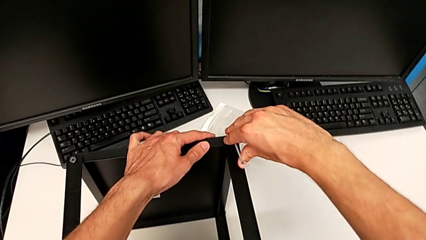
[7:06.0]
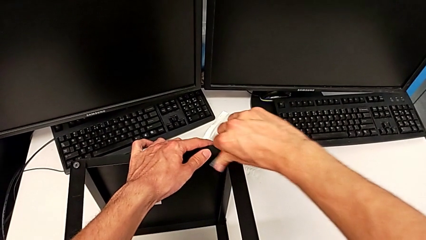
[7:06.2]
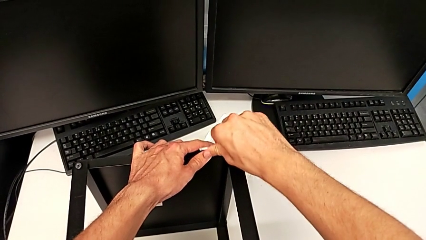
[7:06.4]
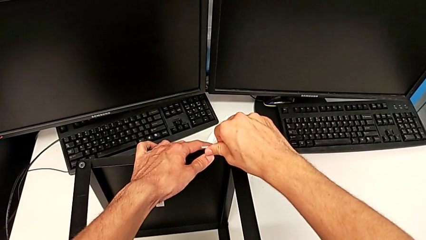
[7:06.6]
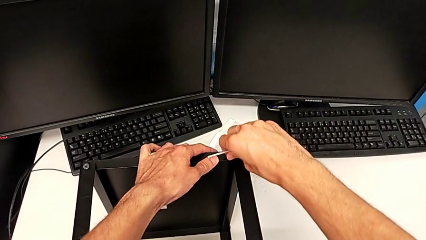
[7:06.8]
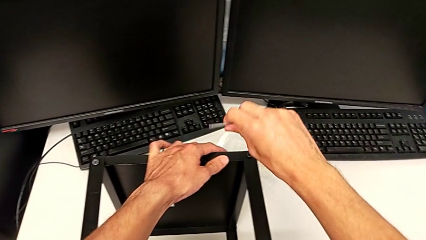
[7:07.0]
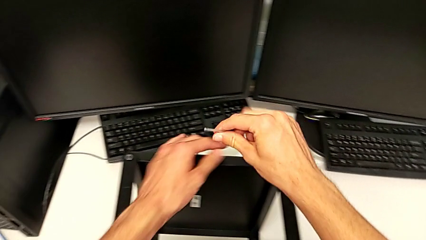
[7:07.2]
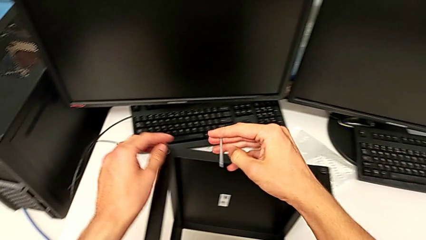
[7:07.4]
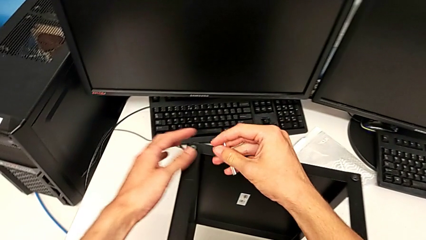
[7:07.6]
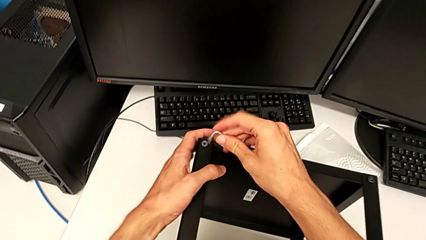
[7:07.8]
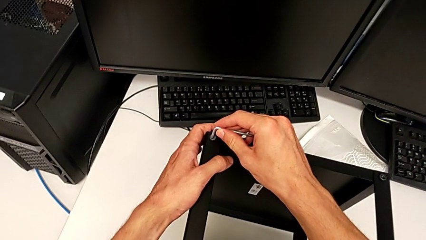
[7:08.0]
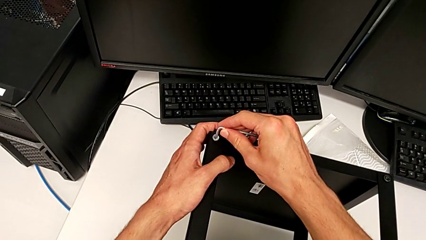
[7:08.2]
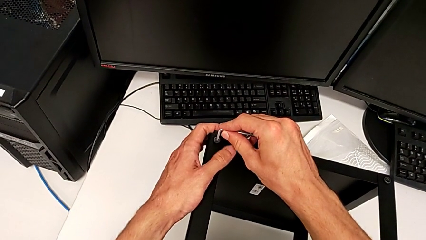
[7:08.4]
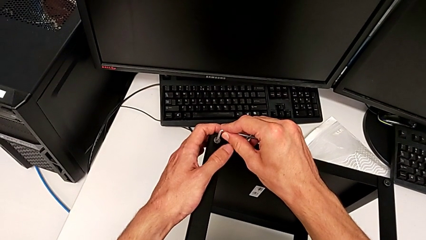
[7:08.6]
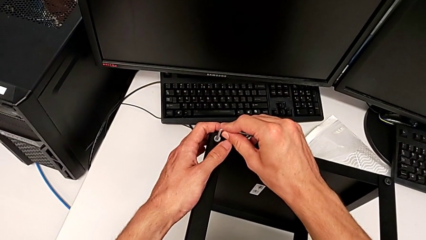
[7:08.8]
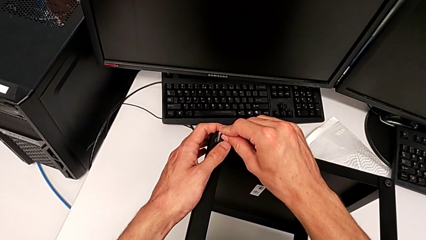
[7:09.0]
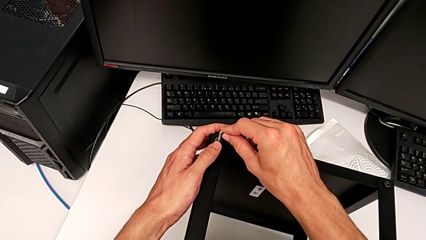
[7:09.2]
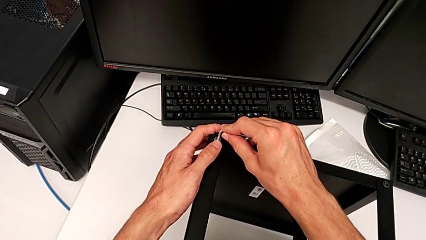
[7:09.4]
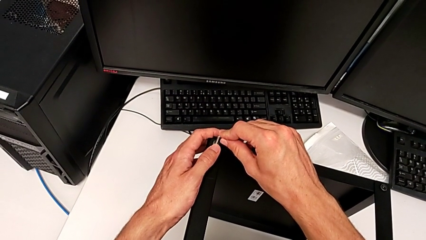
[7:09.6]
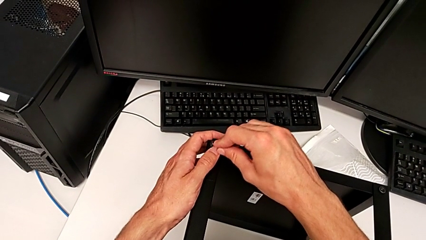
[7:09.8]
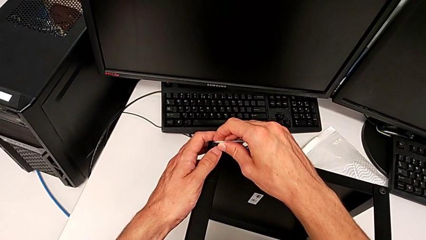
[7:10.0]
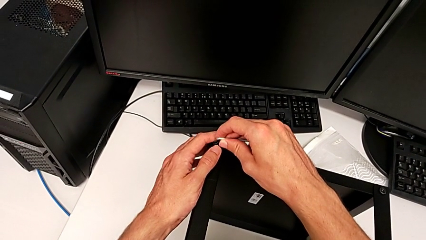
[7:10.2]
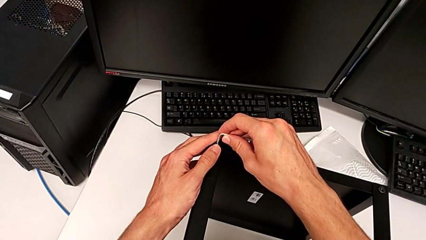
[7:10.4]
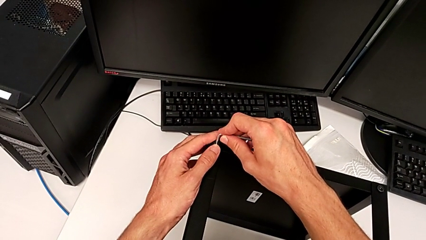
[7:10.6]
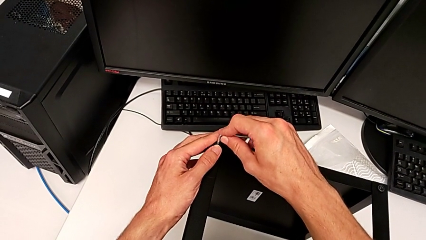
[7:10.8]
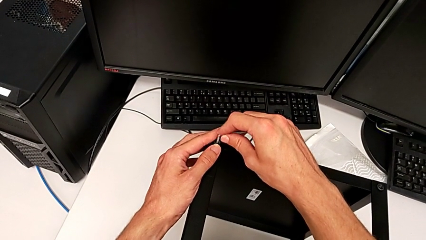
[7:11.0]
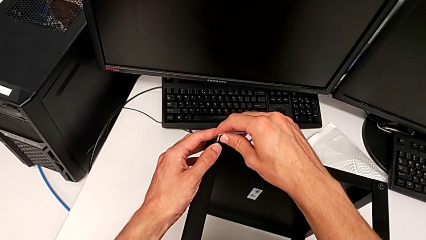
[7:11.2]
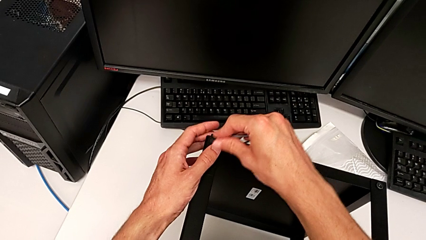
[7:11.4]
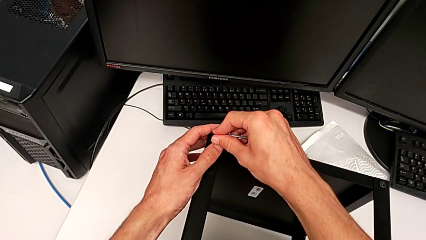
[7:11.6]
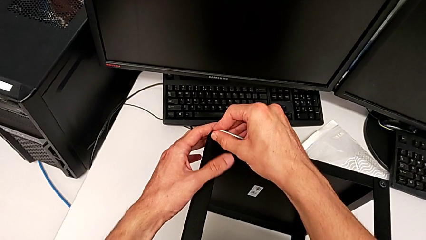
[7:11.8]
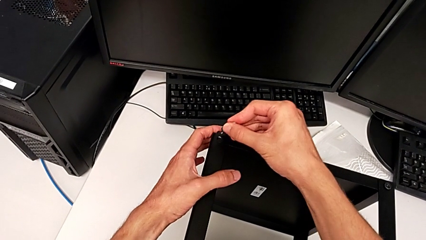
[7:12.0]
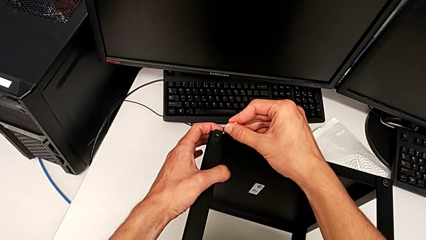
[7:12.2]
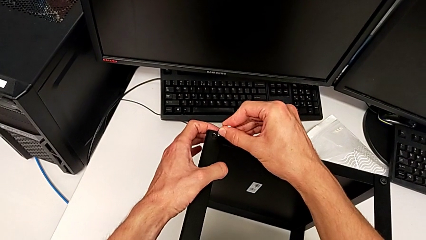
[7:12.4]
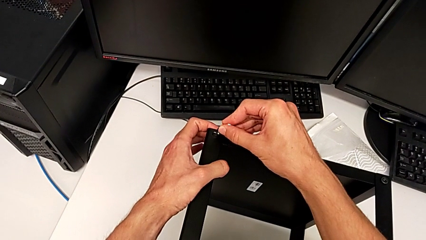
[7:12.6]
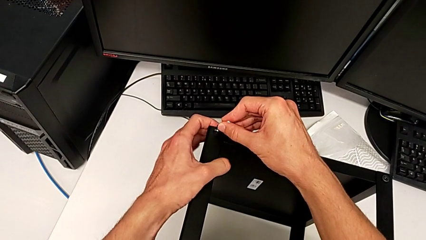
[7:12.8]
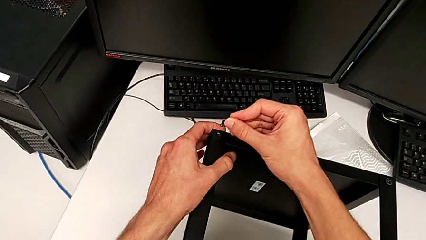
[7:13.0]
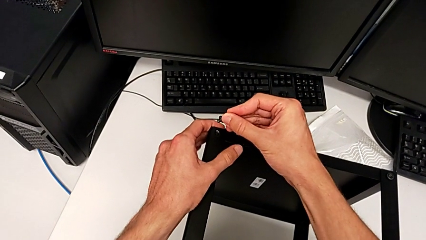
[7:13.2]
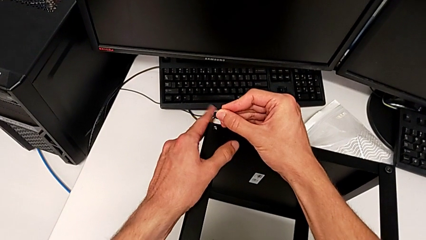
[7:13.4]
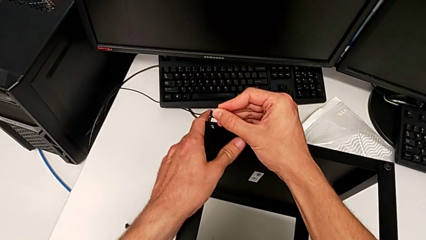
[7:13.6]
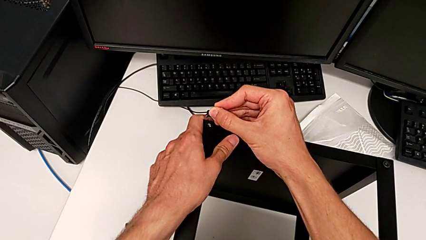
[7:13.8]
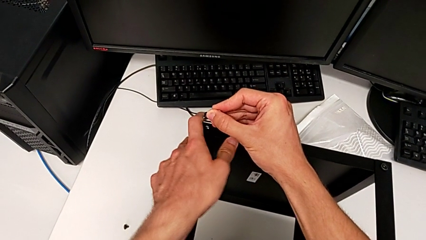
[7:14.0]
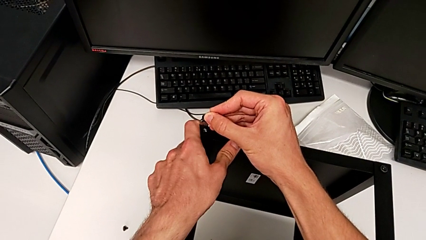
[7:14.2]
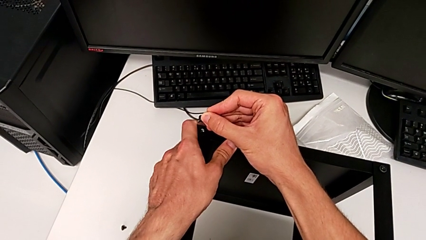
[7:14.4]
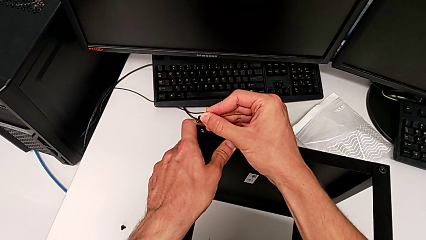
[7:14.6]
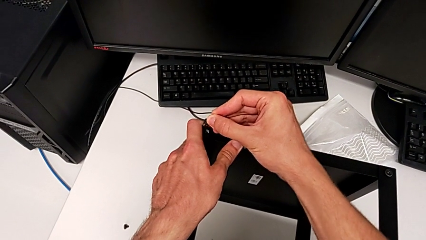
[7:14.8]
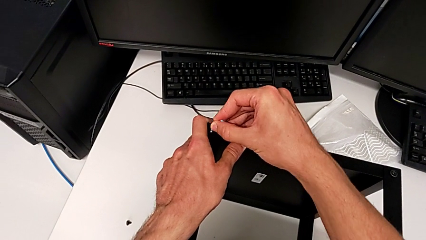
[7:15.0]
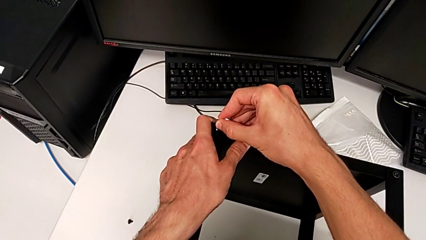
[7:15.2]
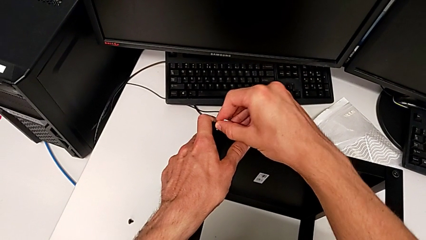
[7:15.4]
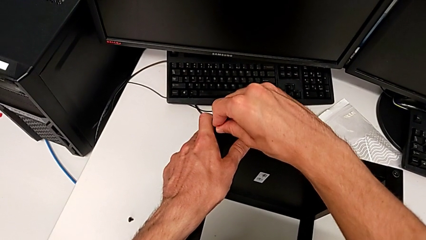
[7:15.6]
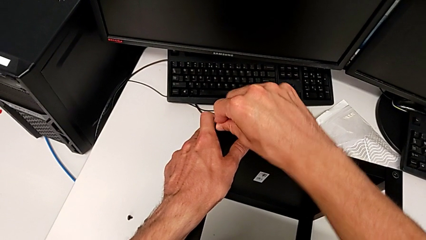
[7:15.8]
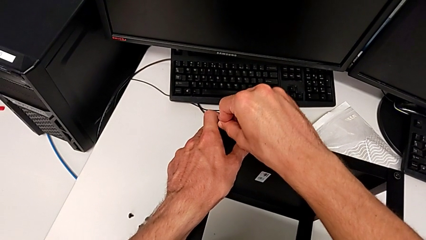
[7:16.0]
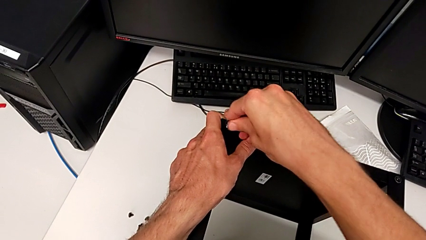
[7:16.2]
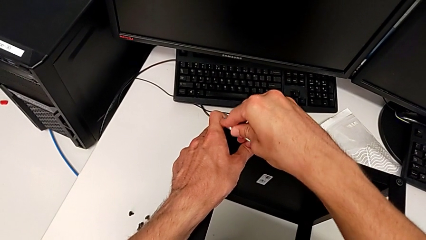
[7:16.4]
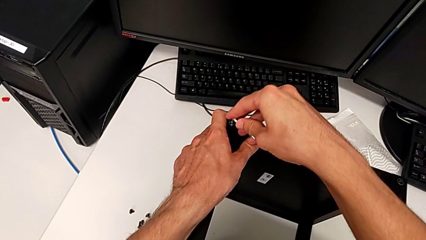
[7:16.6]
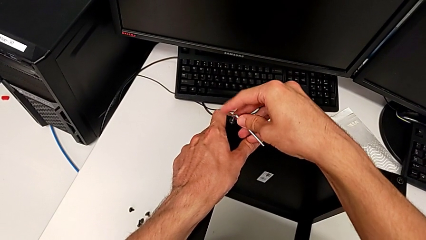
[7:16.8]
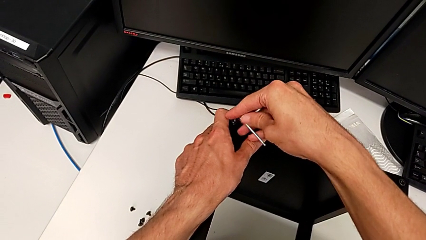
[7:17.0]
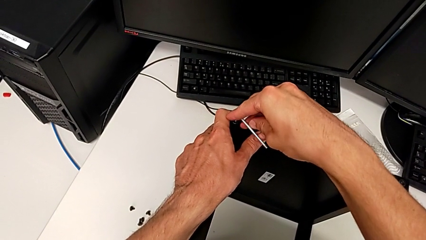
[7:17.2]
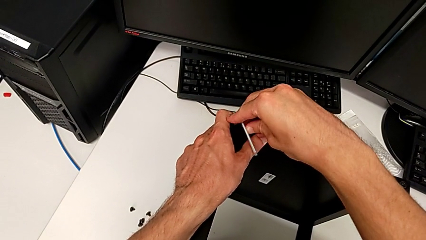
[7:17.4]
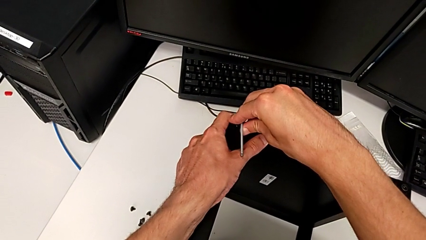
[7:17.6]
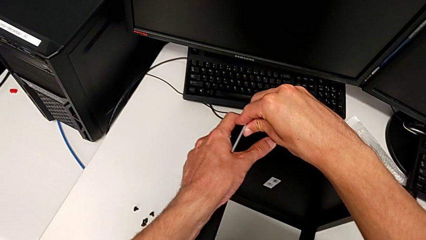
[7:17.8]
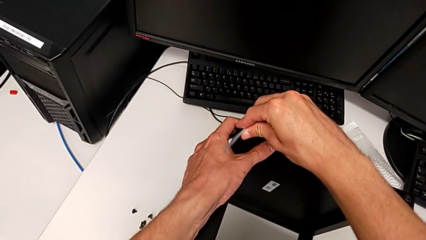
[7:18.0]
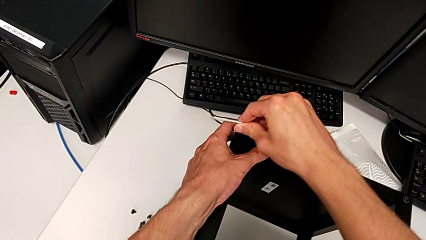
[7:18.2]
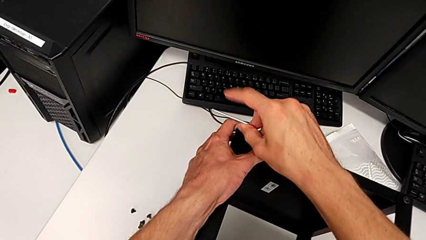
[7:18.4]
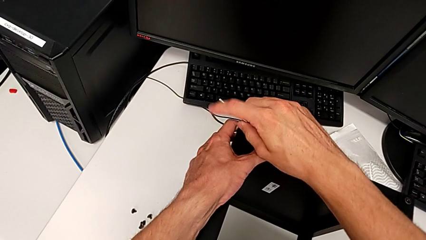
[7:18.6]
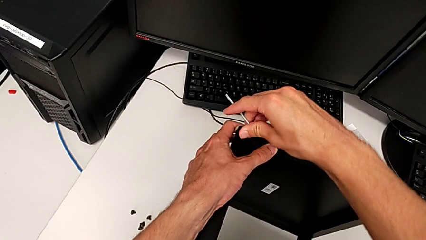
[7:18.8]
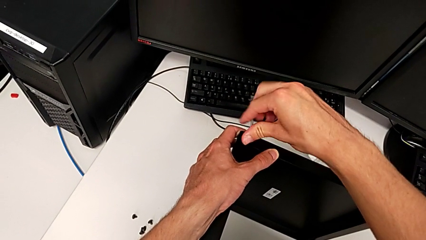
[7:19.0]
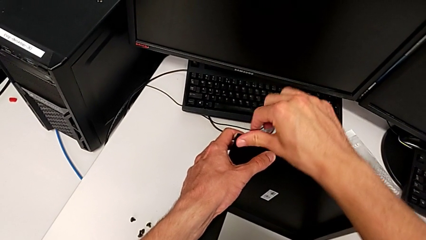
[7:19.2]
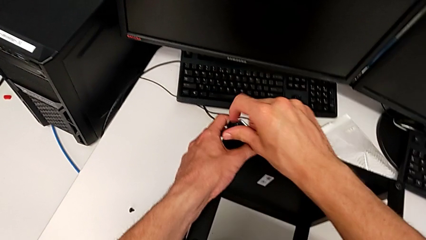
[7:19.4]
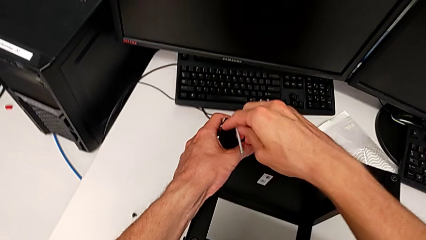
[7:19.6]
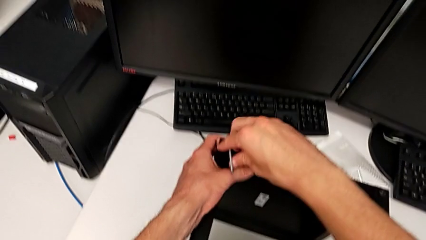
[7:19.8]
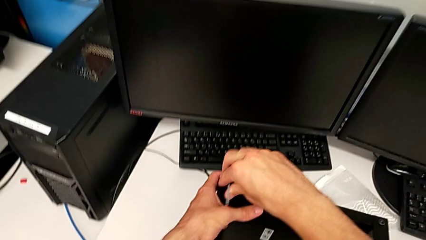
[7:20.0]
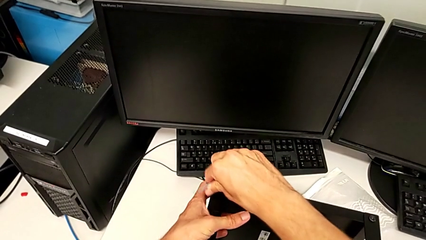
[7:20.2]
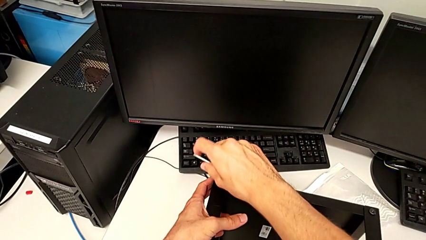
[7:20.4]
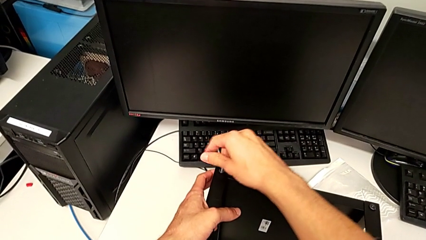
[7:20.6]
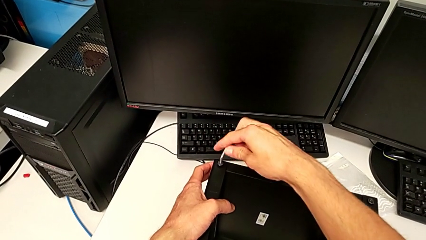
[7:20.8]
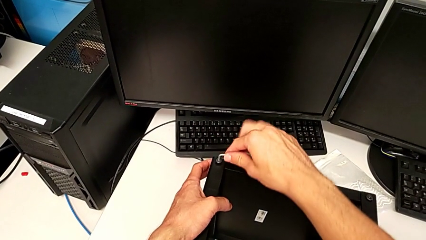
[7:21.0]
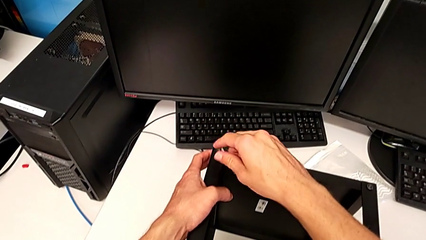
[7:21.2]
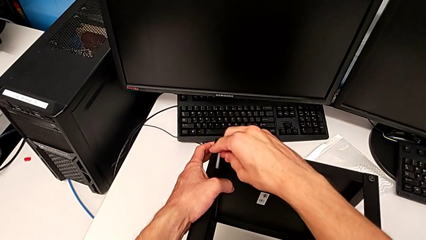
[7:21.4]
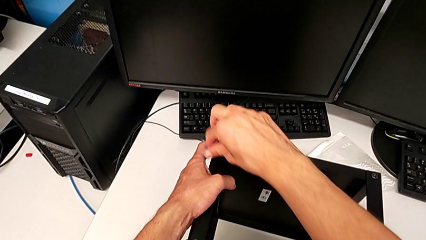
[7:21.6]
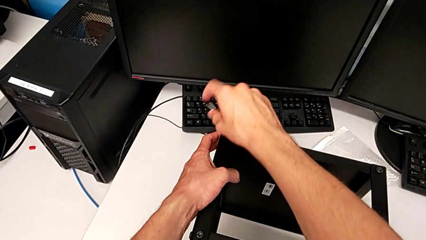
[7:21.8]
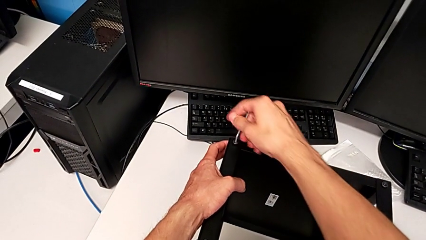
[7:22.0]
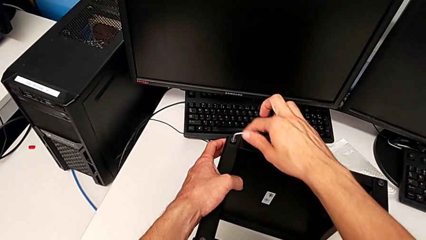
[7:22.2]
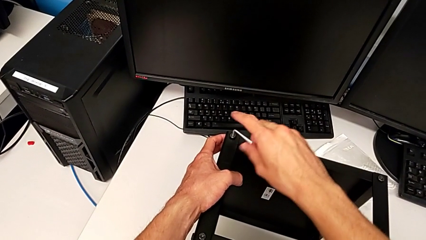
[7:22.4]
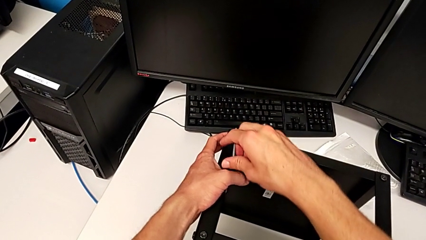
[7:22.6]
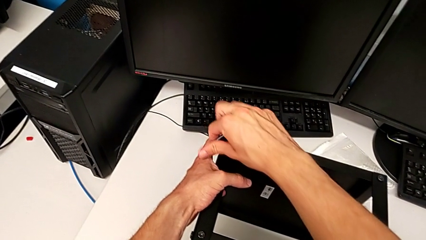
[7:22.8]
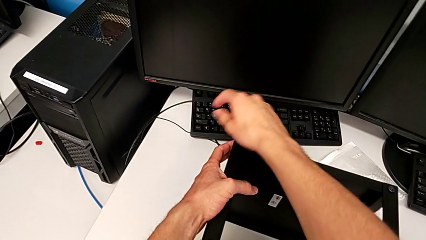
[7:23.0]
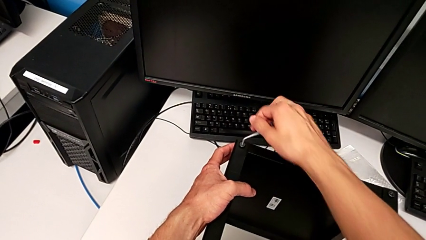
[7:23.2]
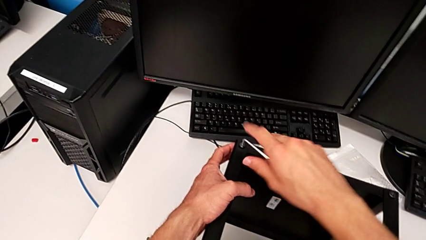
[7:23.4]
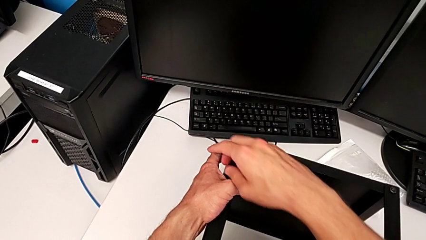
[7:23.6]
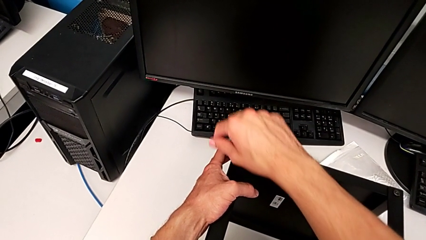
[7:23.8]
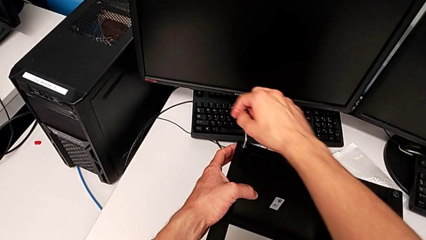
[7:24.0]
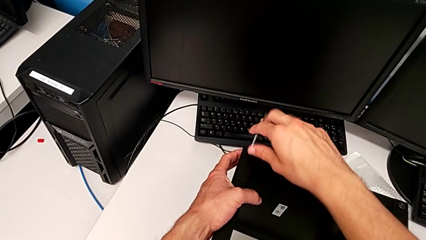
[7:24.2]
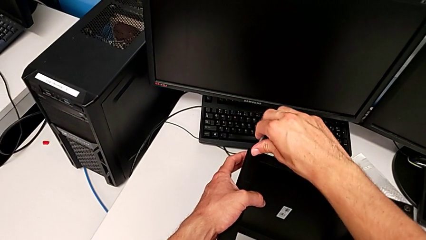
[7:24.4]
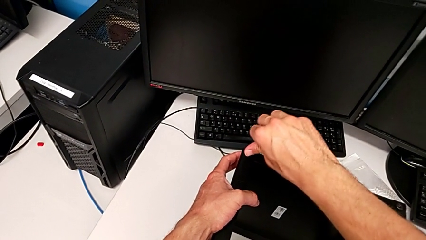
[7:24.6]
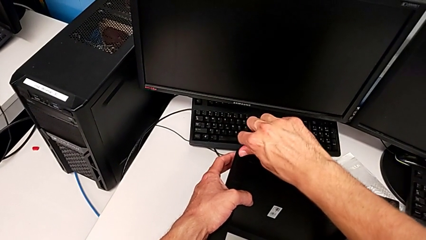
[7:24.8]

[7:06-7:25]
The camera wearer is assembling the top tray. They withdraw the Allen wrench, wrongly insert it, align the tray, insert the hex socket head and screw it.
